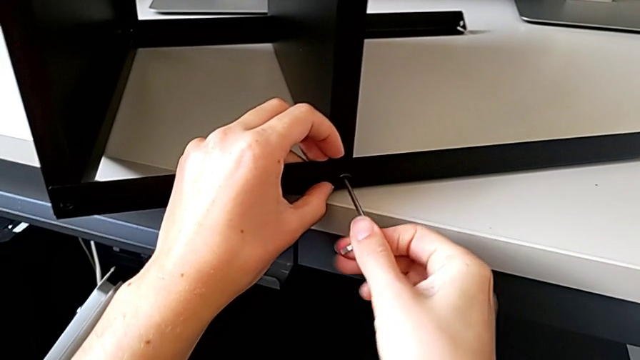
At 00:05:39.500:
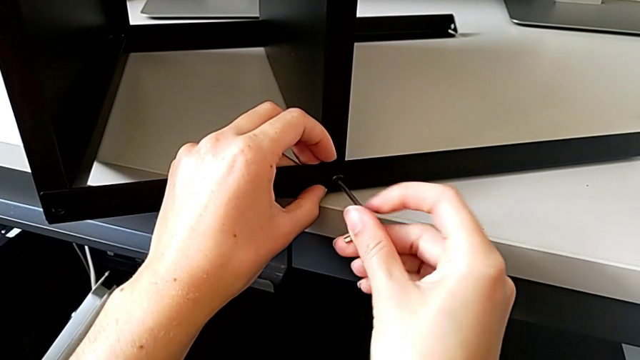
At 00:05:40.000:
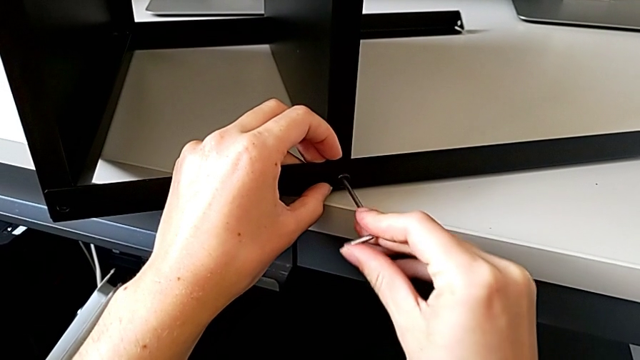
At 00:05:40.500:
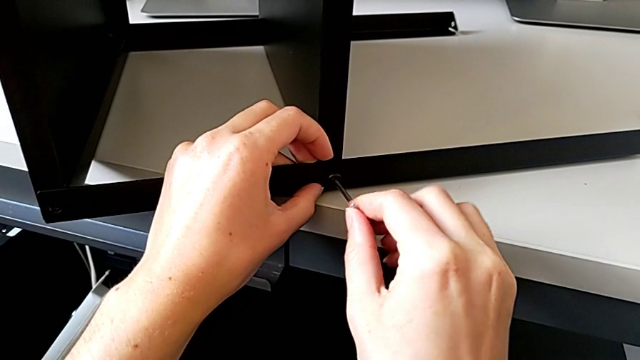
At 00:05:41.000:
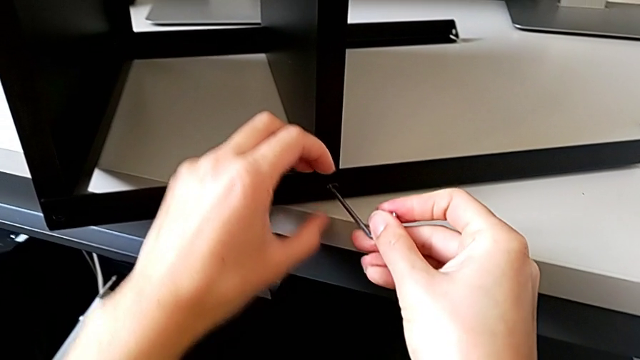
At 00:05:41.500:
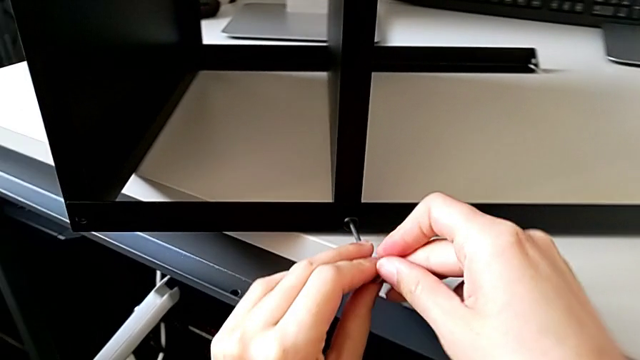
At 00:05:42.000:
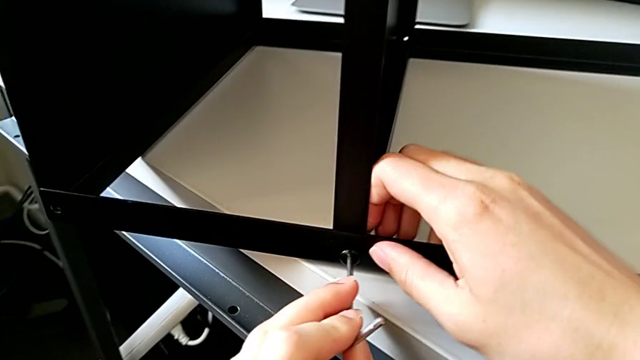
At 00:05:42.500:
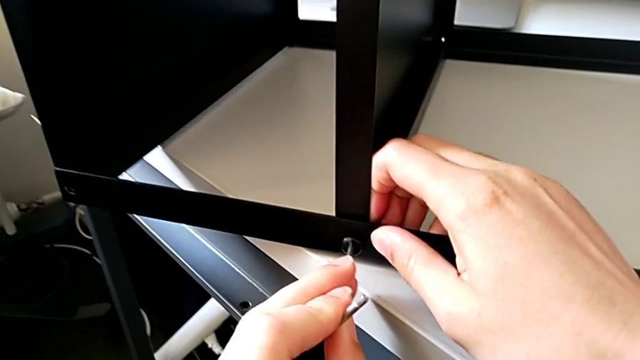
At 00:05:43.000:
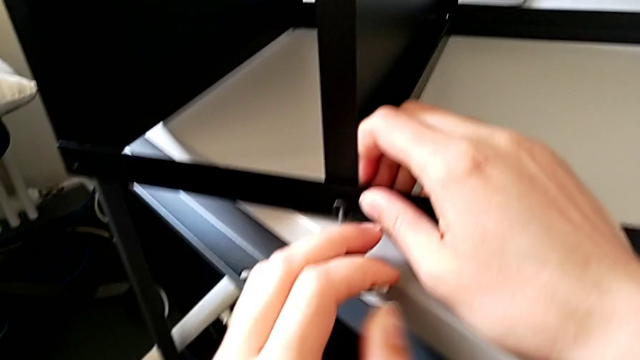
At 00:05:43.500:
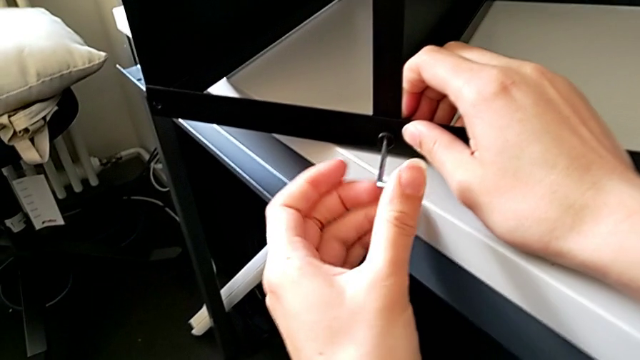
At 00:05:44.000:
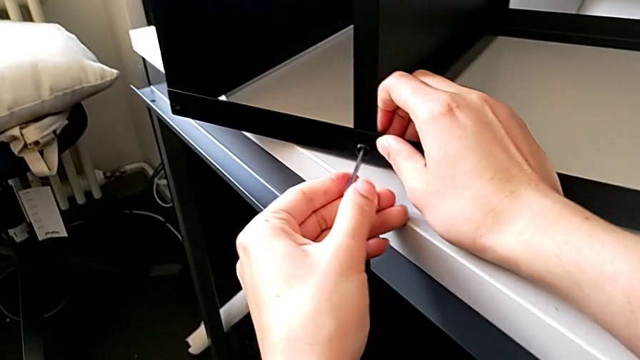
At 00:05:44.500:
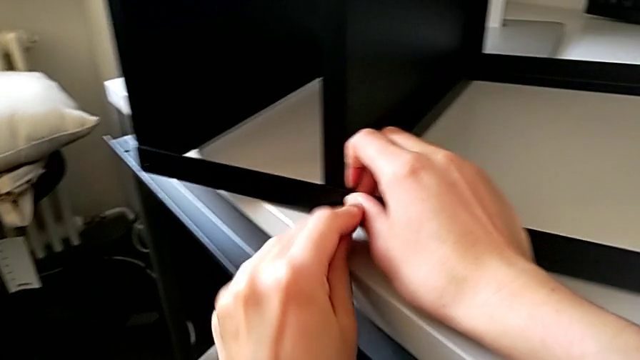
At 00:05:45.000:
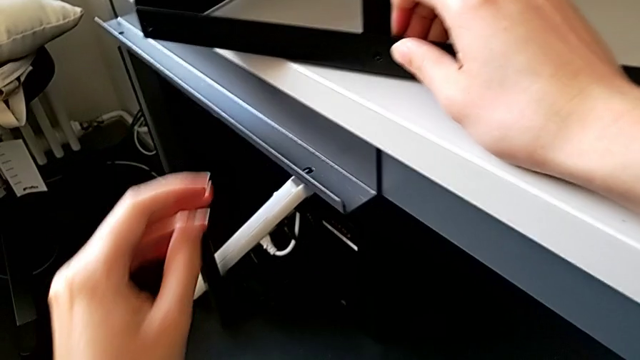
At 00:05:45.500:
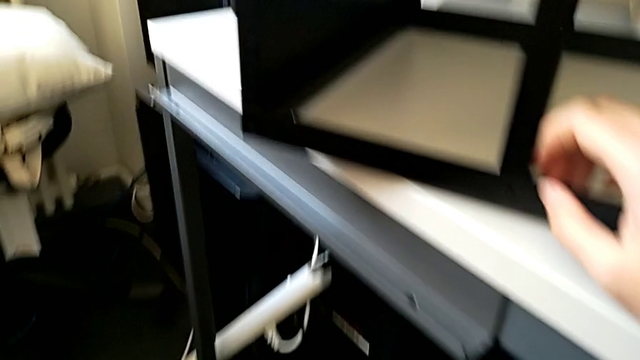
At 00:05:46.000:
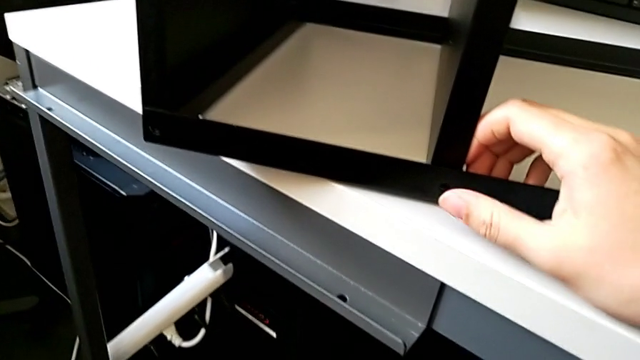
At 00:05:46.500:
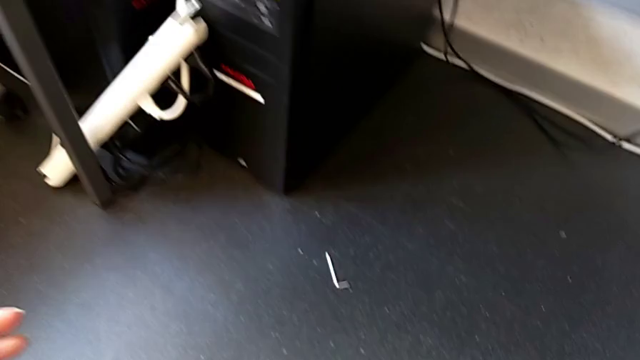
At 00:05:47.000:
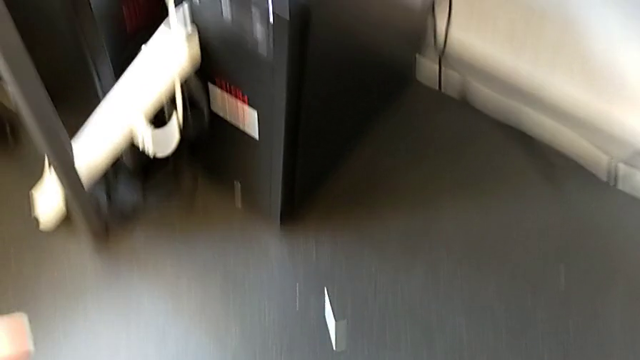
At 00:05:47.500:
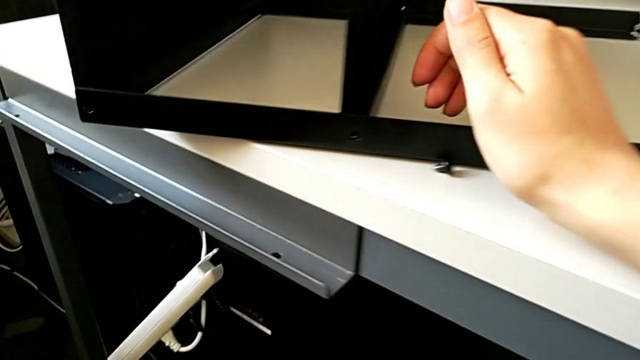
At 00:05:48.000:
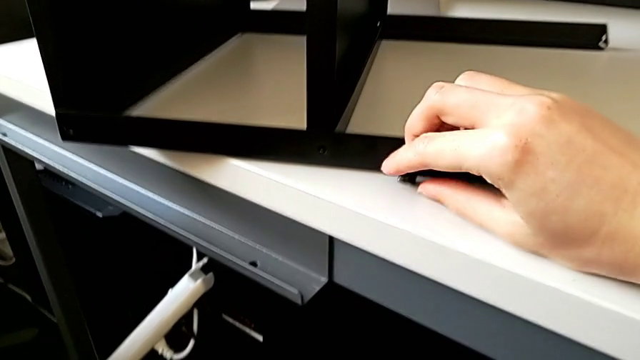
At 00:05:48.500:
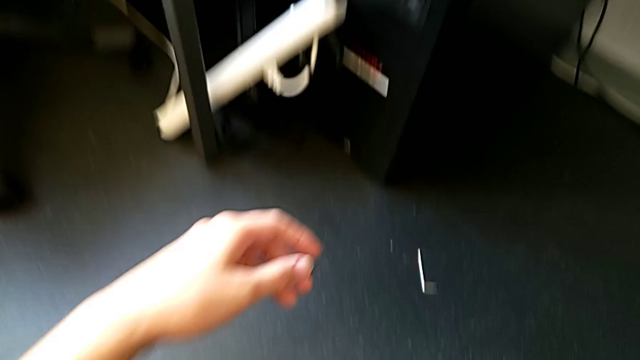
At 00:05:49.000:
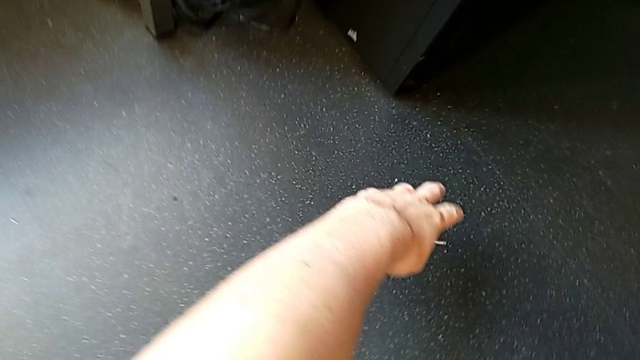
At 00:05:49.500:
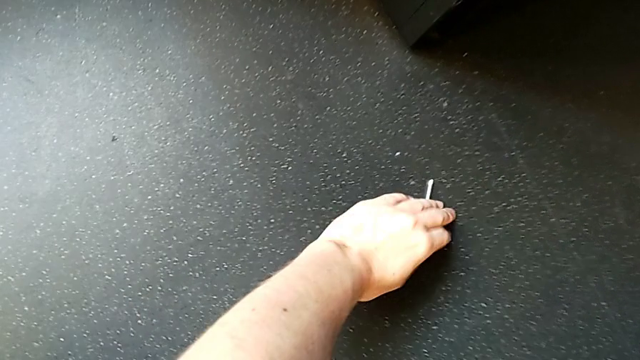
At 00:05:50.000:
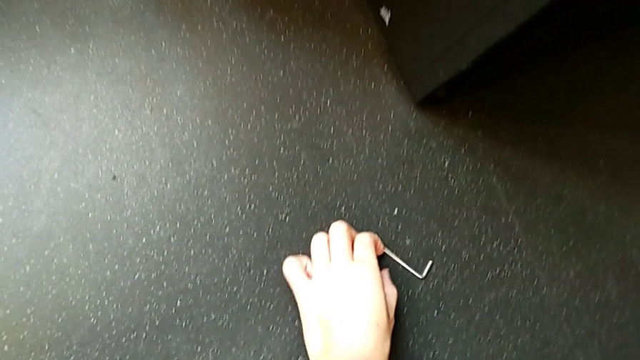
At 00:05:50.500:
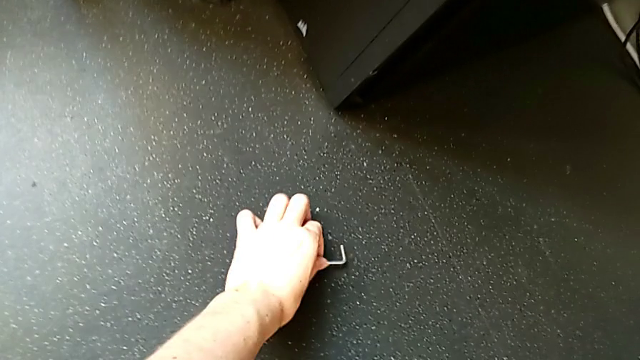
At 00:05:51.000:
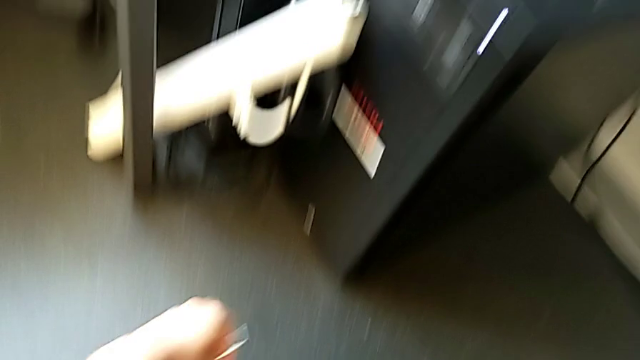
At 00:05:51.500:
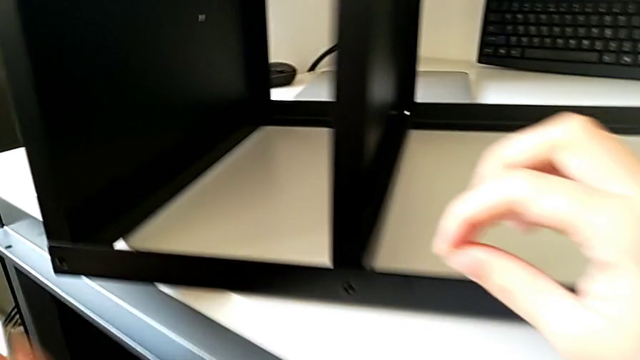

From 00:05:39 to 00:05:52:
The camera wearer is trying to assemble a screw onto the leg. They keep screwing the hex socket head, wrongly drop the Allen wrench onto the floor, inspect it, approach it, grab it and approach the nightstand.

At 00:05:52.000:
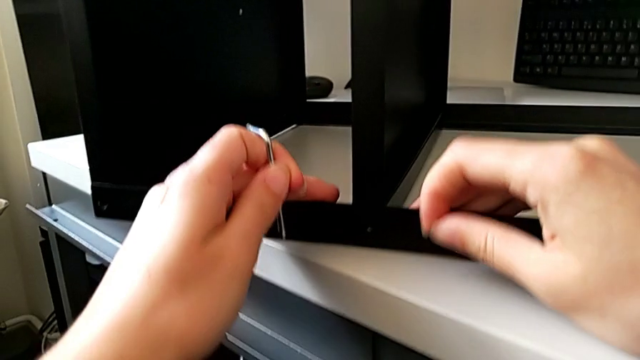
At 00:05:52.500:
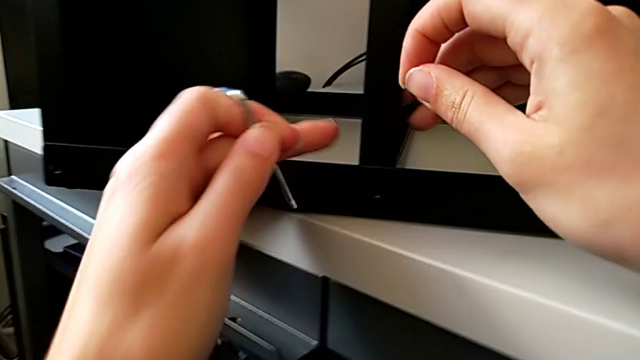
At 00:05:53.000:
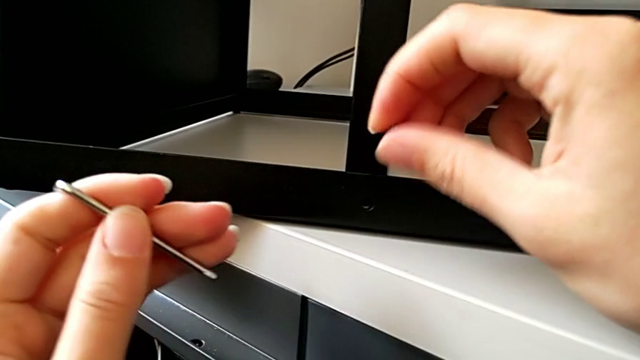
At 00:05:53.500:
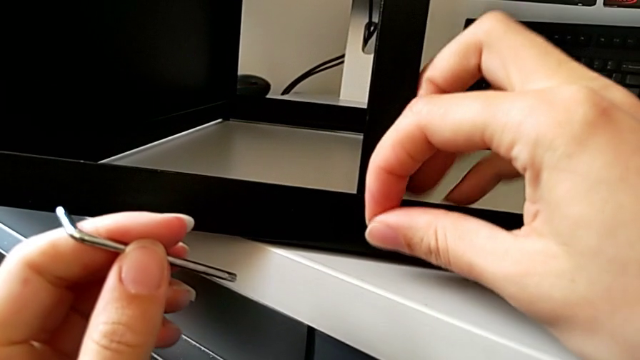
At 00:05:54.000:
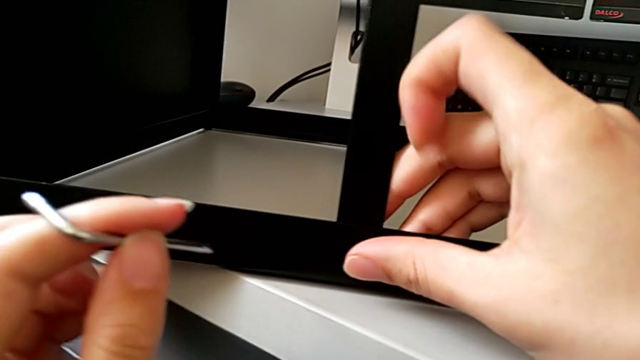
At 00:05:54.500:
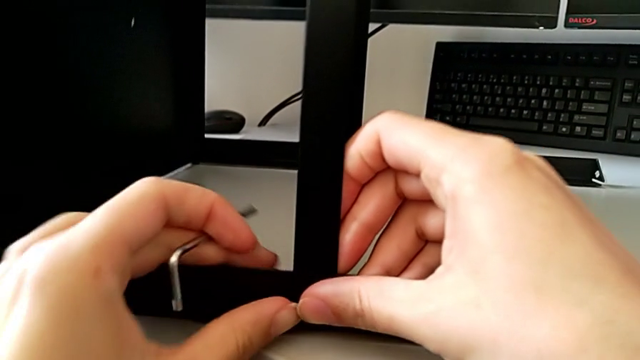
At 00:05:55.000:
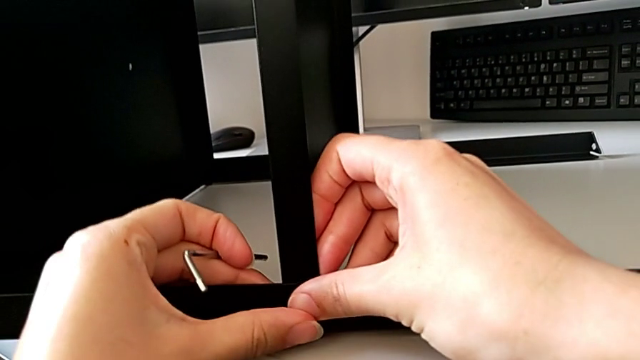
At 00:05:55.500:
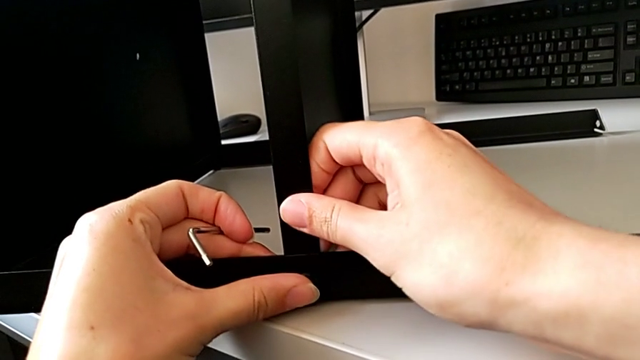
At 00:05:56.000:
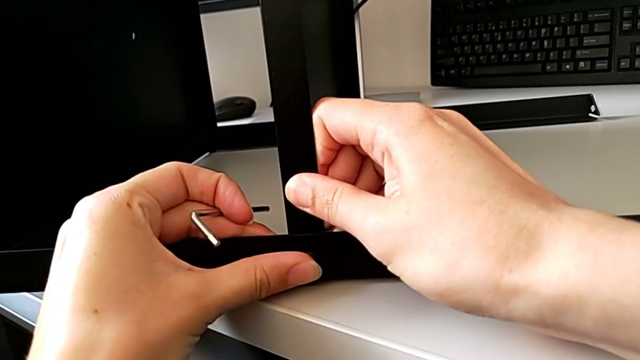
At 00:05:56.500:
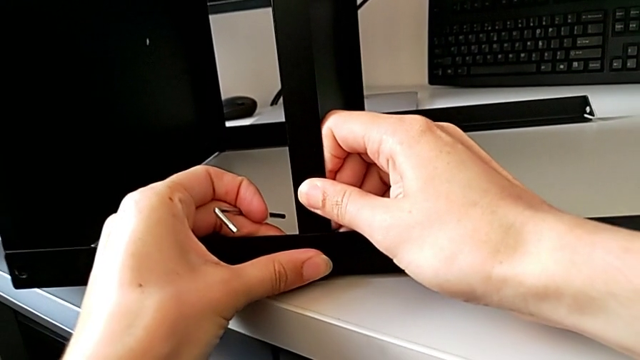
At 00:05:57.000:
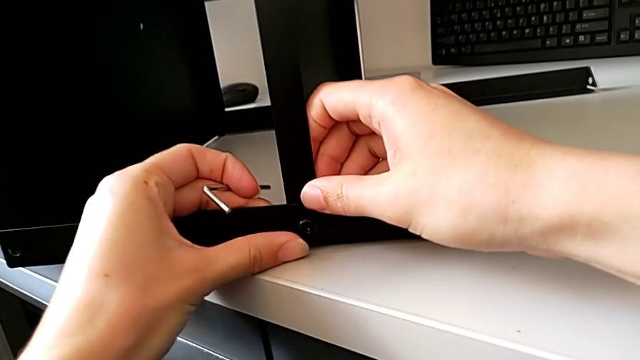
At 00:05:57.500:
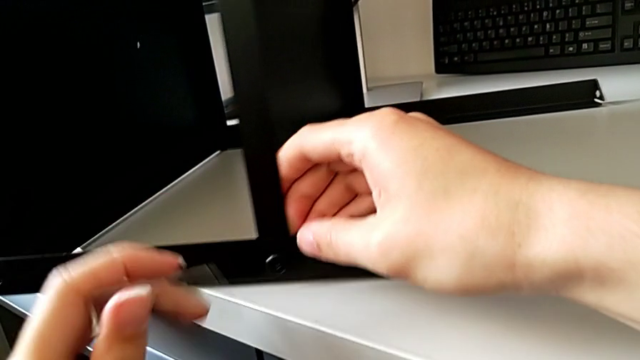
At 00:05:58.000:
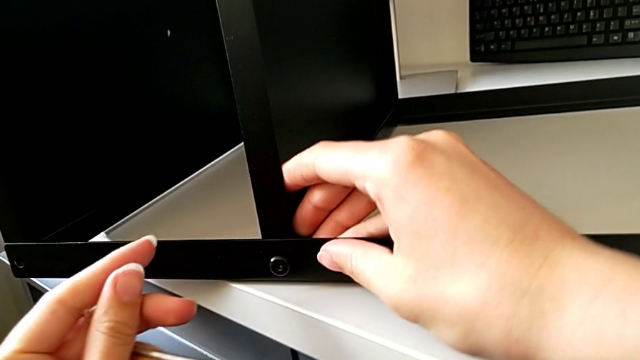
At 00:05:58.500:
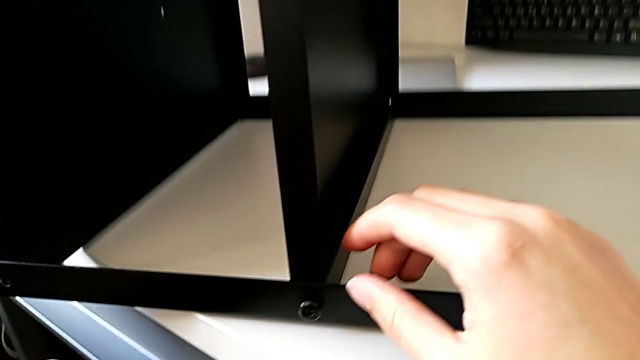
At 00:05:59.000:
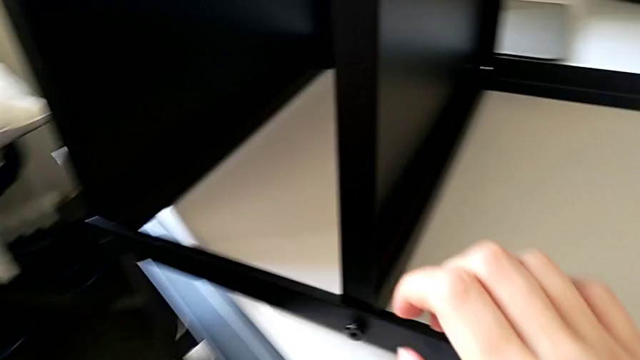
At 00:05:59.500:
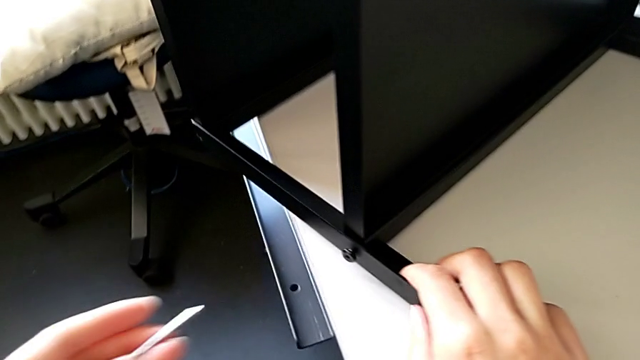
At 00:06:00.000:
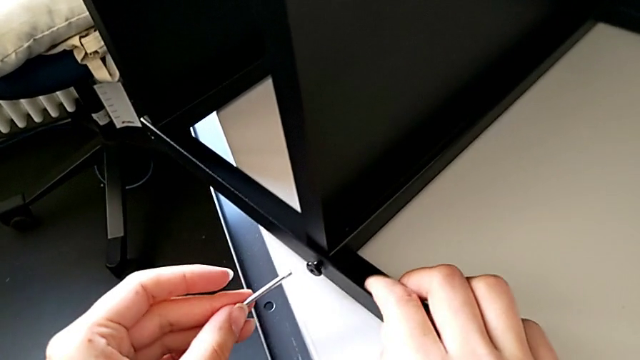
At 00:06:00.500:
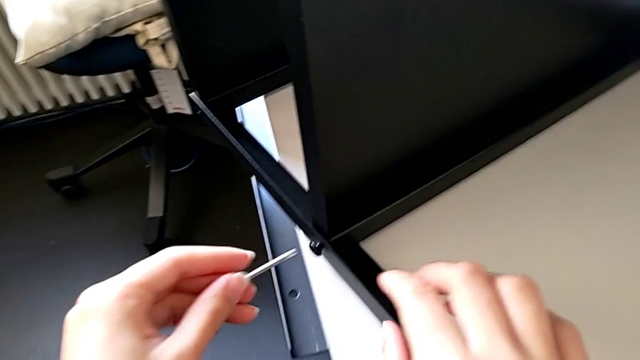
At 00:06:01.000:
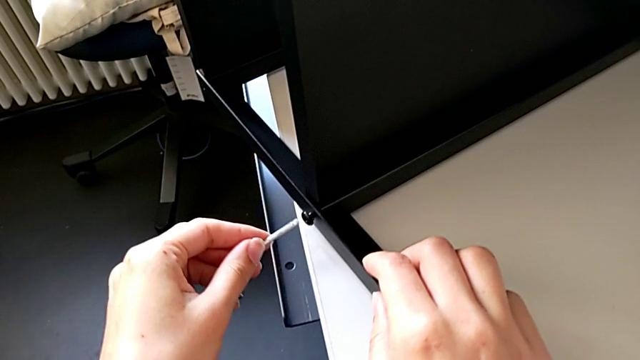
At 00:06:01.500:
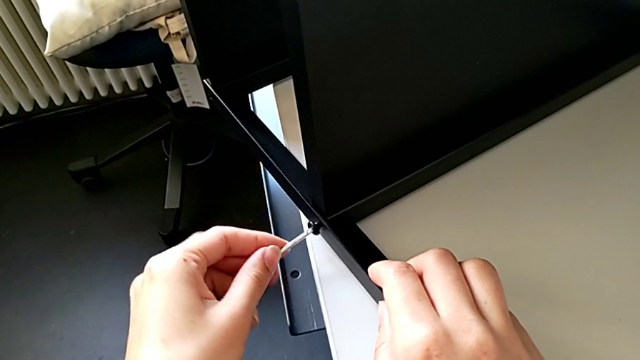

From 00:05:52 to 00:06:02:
The camera wearer is trying to assemble a screw onto the leg. They slide the nightstand, insert the hex socket head, hold the nightstand, slide it, approach the hex socket head and insert the Allen wrench.
